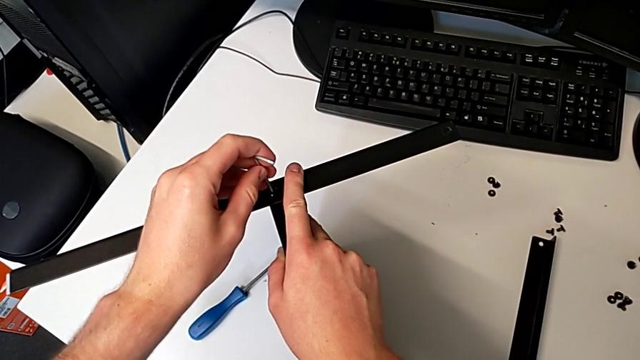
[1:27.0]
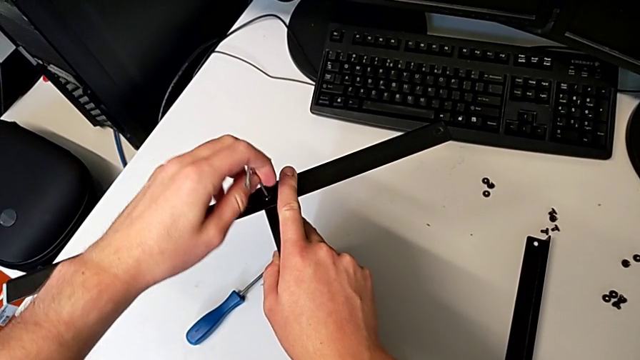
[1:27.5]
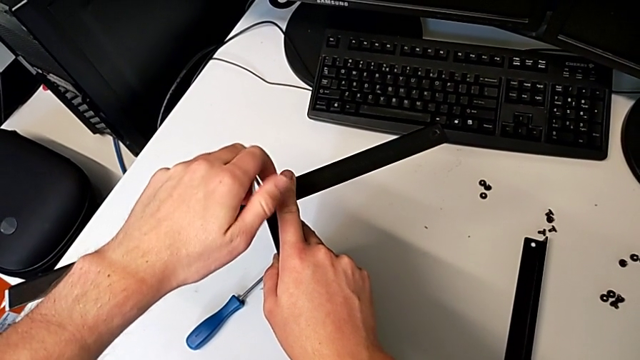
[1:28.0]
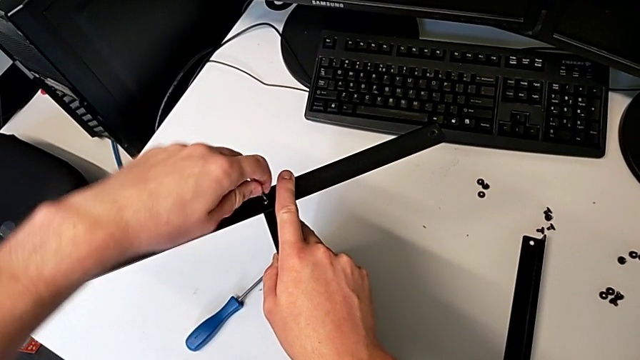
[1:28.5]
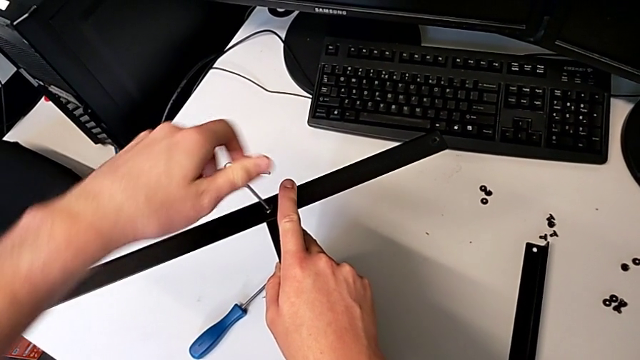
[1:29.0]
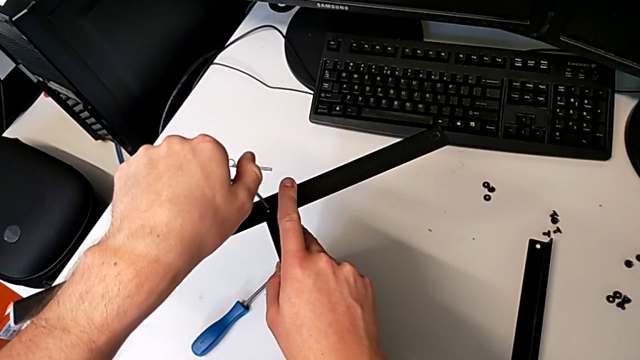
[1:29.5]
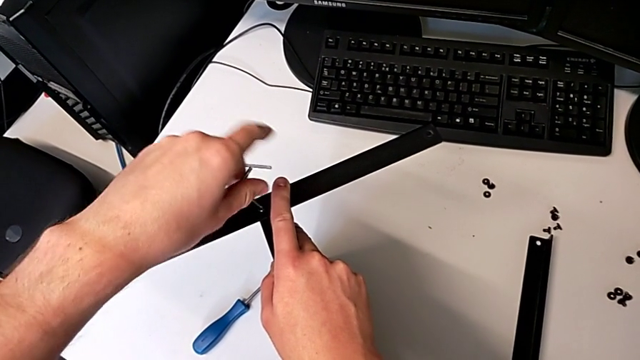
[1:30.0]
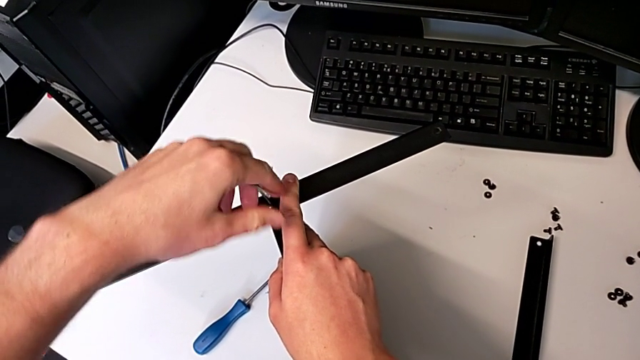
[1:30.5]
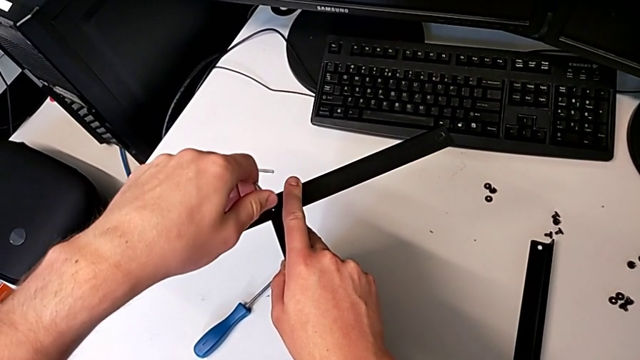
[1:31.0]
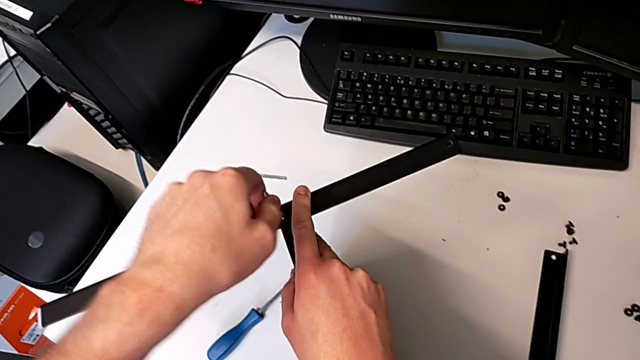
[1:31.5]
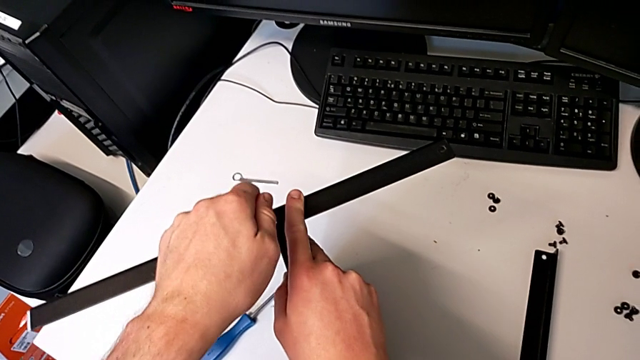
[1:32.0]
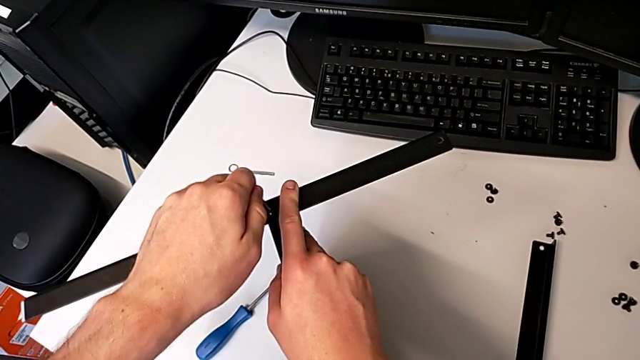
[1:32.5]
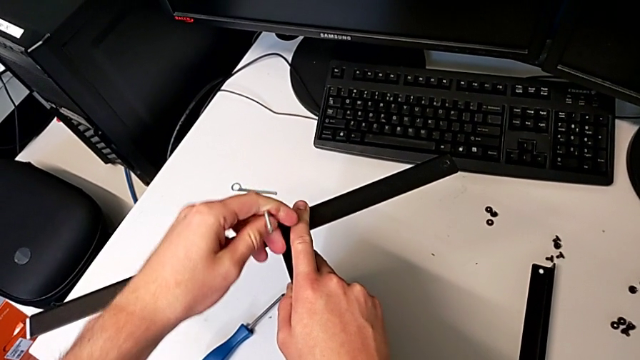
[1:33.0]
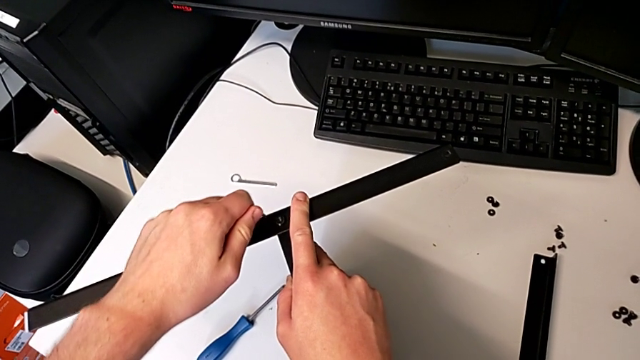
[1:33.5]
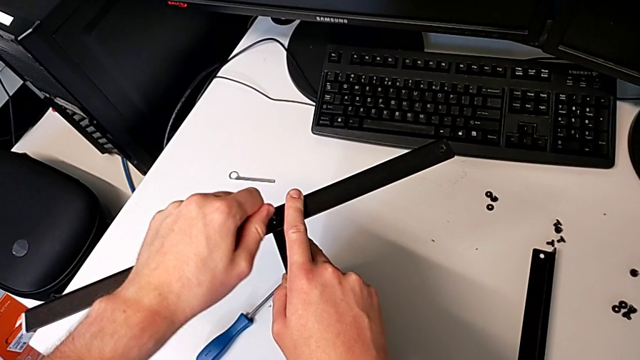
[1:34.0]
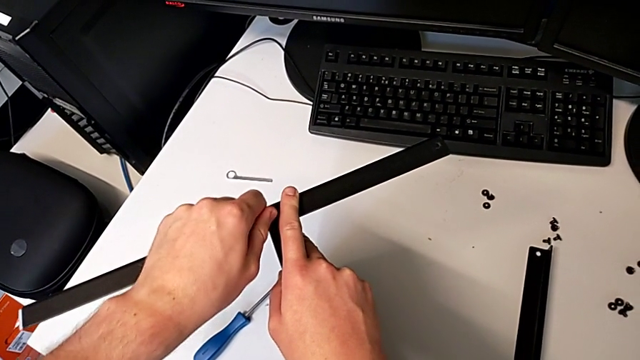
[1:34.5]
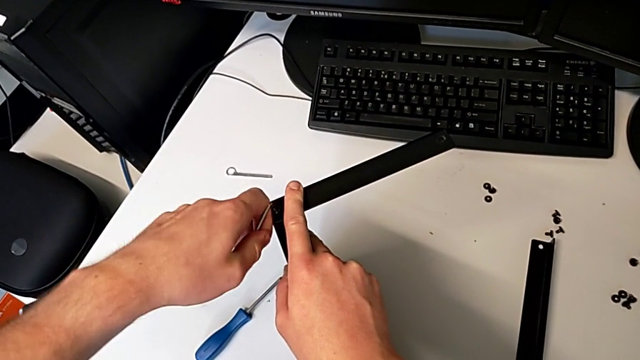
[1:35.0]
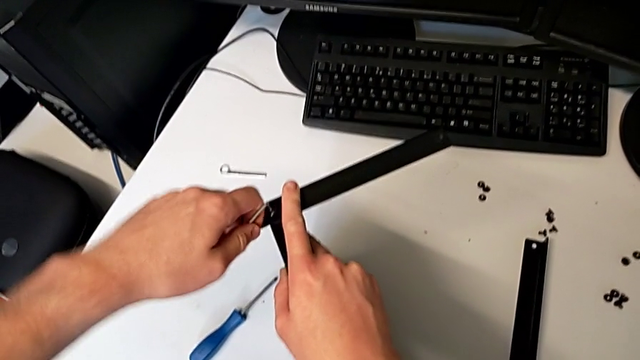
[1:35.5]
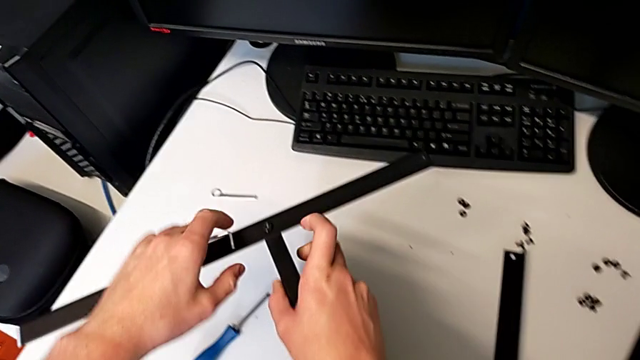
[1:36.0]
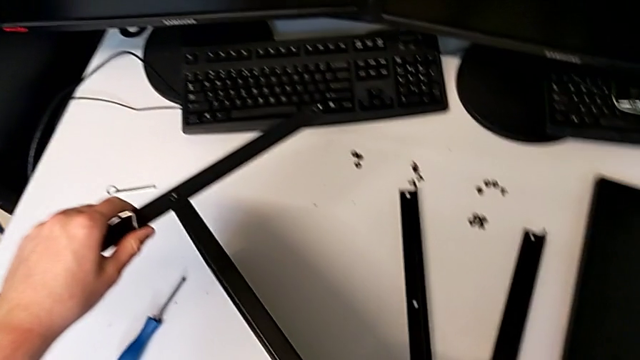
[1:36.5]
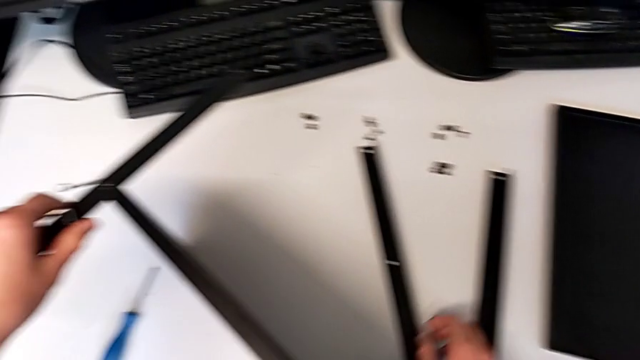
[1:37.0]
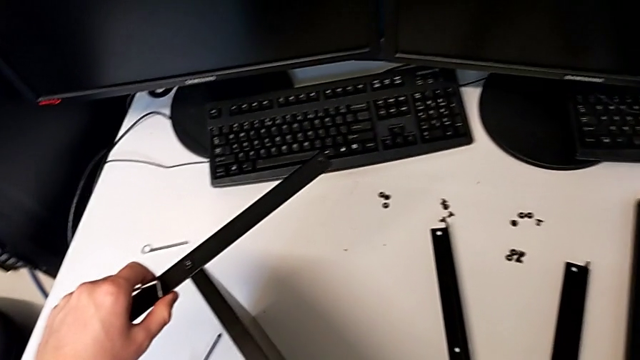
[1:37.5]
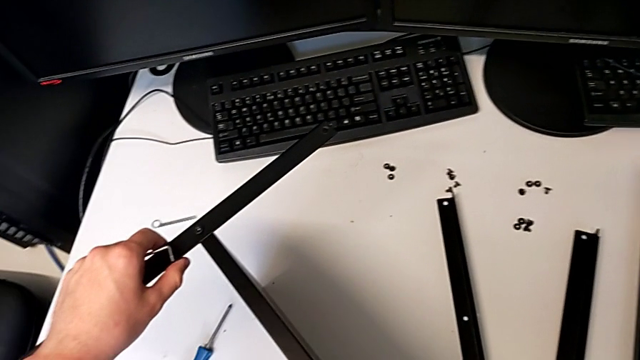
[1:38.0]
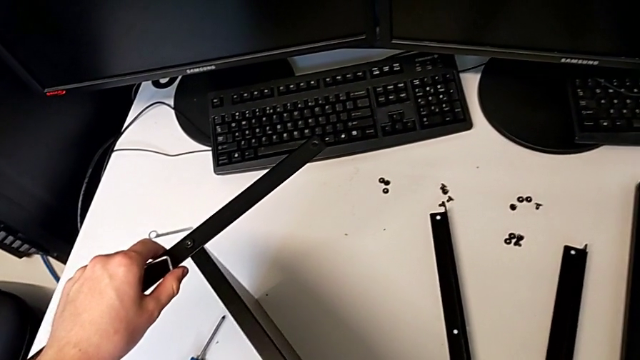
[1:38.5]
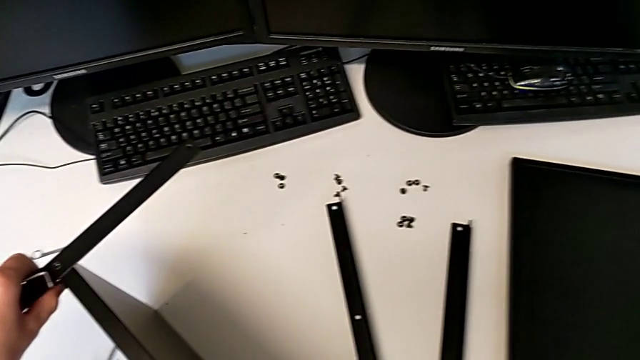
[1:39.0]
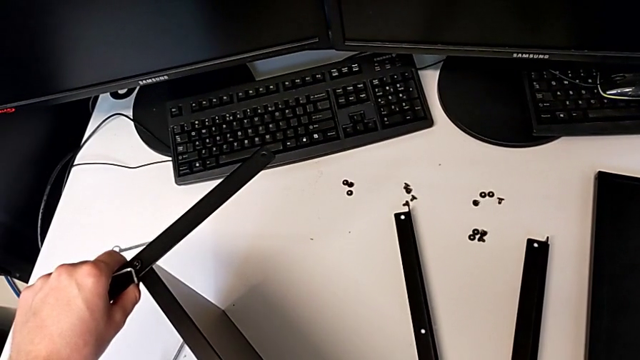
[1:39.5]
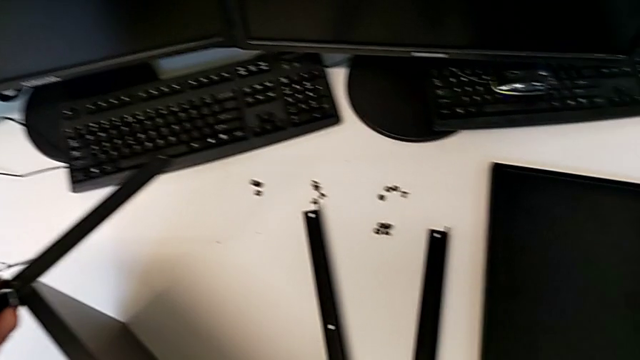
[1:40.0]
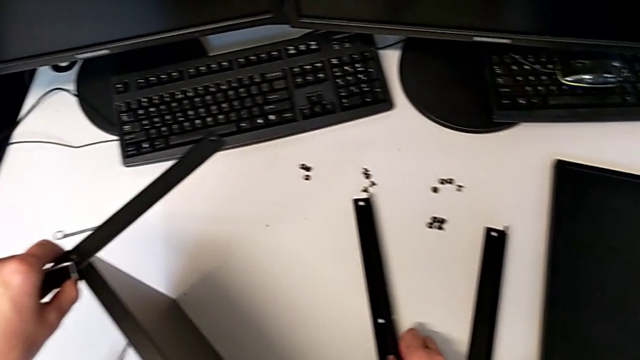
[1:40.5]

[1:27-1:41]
The camera wearer is assembling the first leg and shelf. They screw the hex socket head, withdraw the Allen wrench, hold the nightstand and lift the leg.

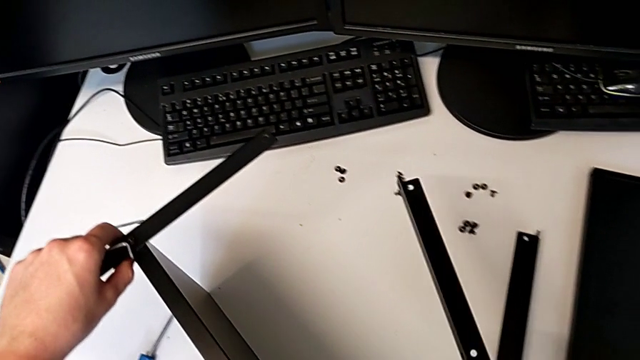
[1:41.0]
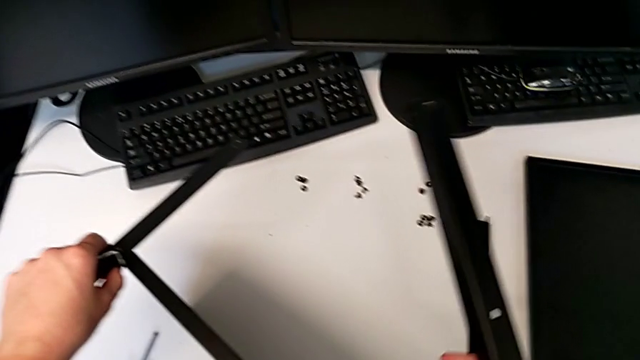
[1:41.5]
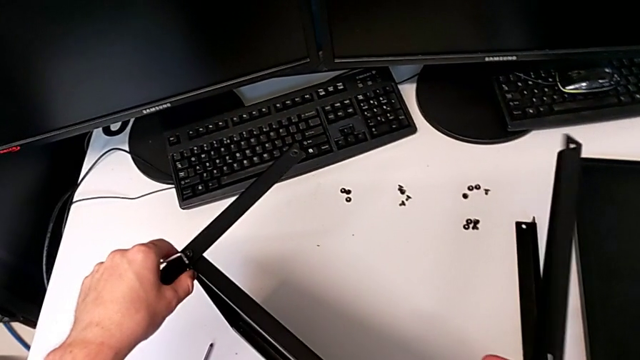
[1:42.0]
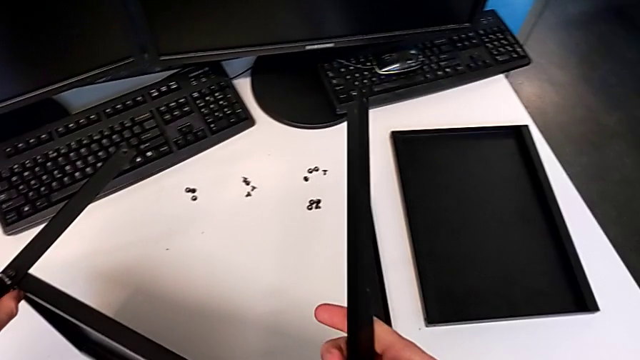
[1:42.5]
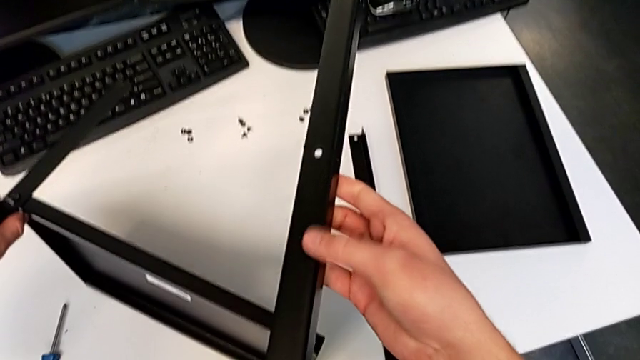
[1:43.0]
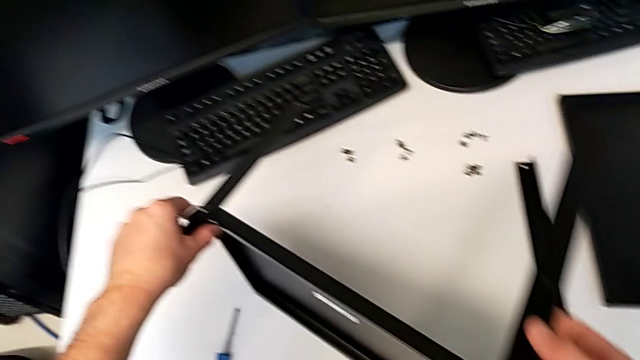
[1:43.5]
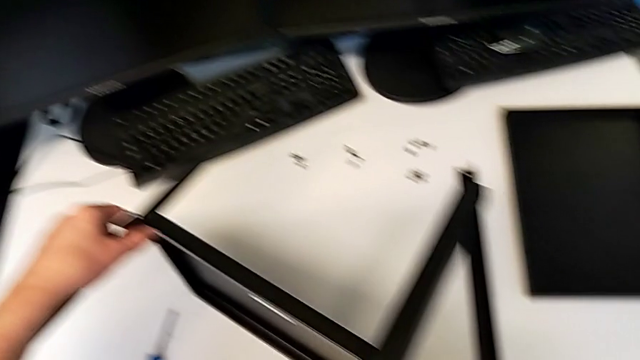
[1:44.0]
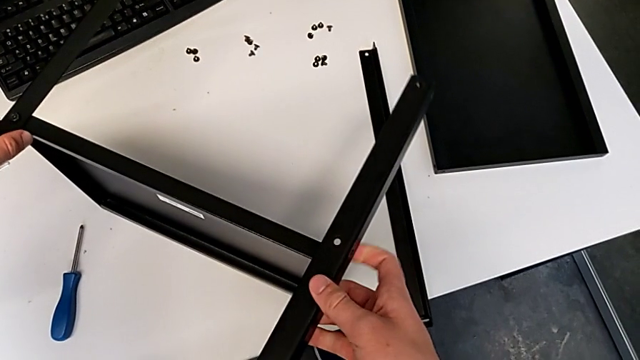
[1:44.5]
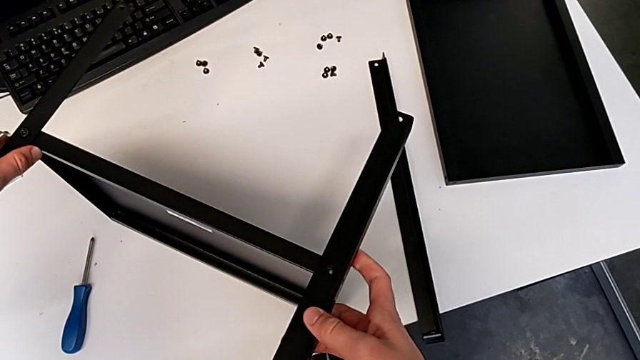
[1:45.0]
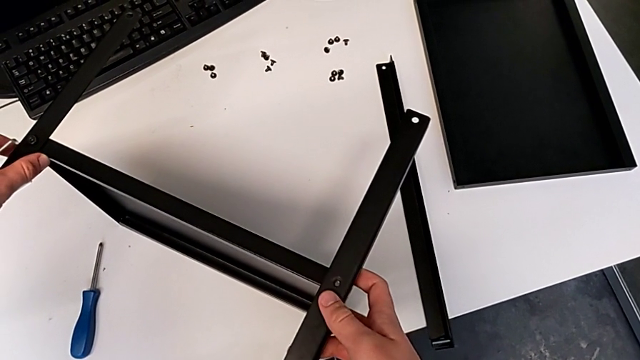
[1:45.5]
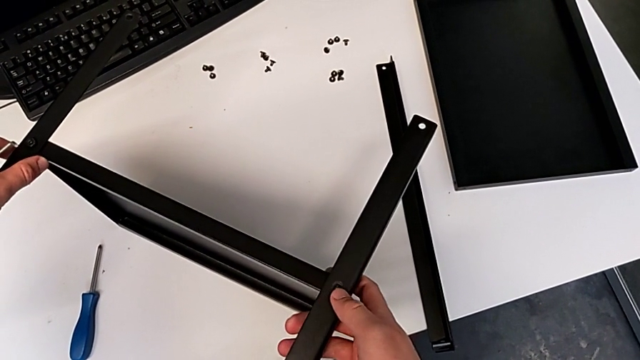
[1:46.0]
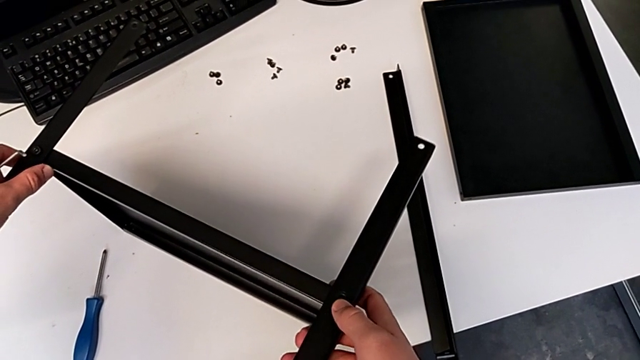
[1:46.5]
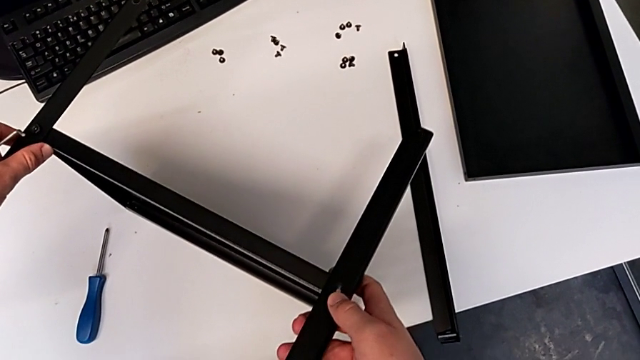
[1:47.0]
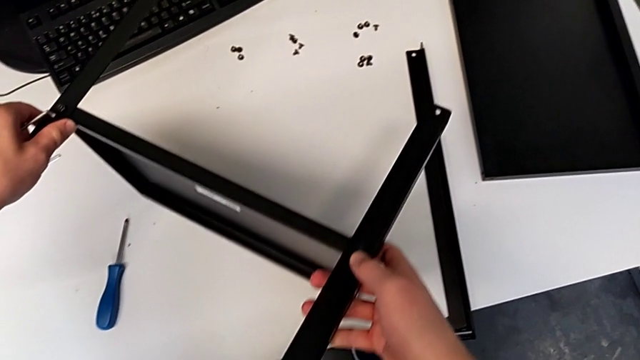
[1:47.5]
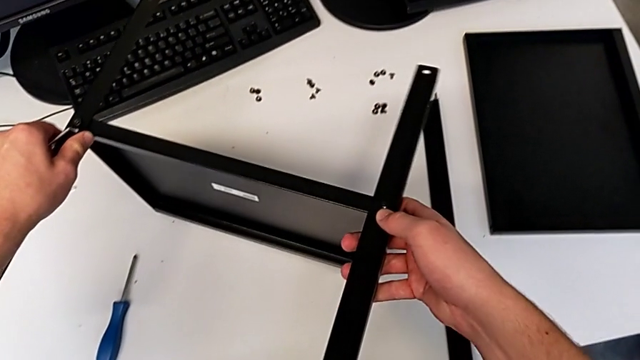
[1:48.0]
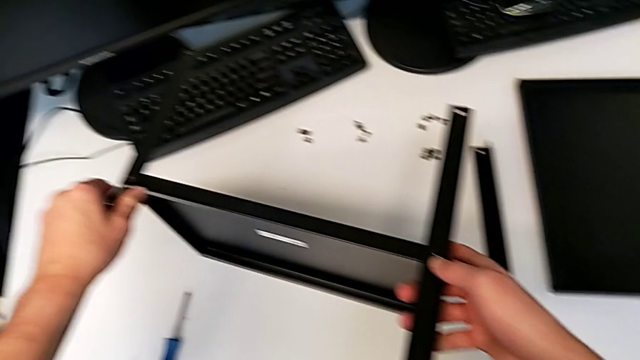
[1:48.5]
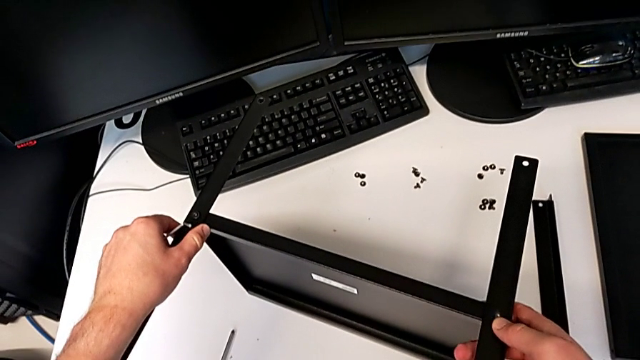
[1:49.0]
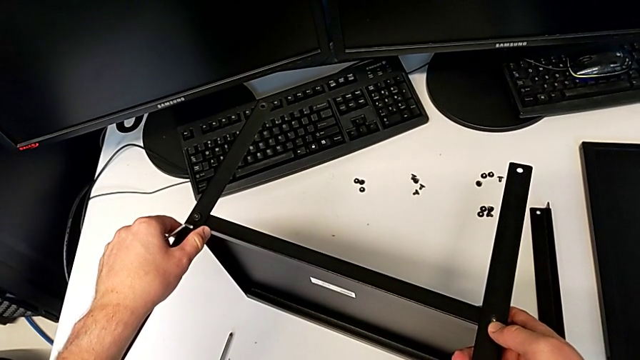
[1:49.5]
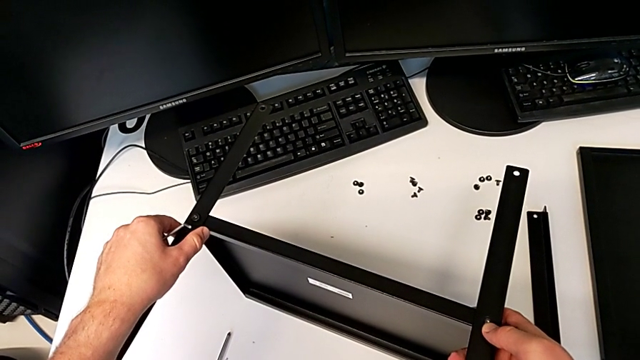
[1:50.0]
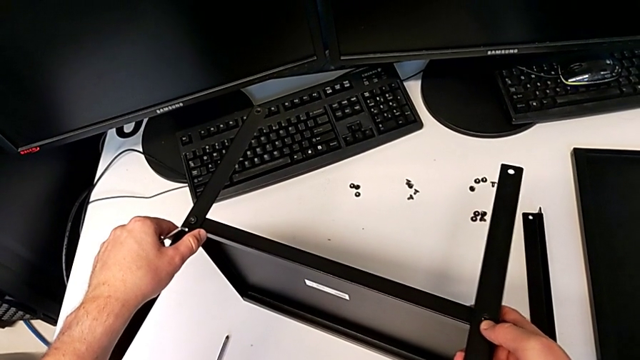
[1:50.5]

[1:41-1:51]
The camera wearer is assembling the first leg and shelf. They inspect the leg, align it, hold the nightstand and withdraw the leg.
